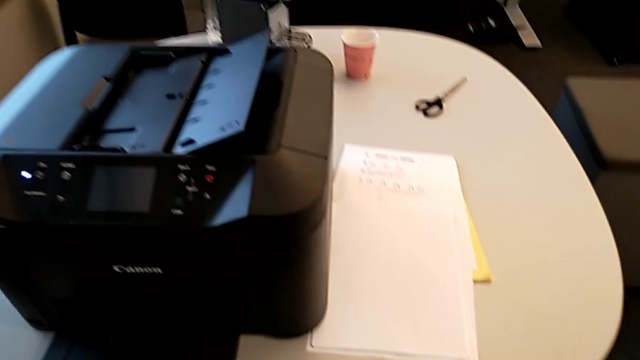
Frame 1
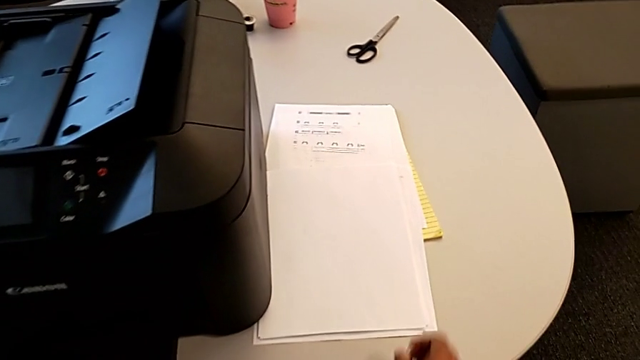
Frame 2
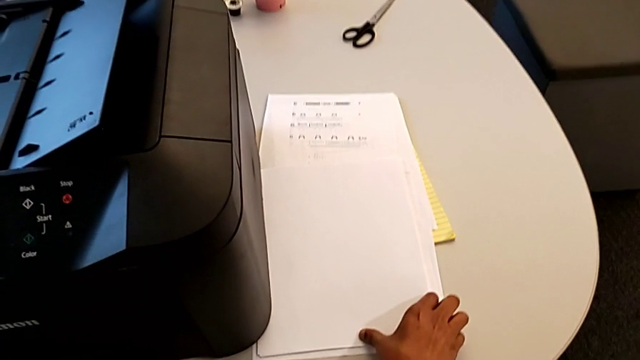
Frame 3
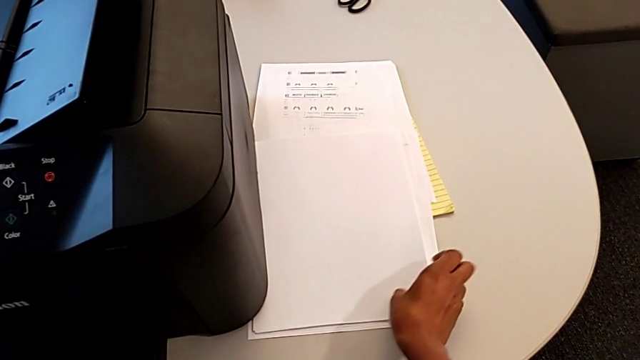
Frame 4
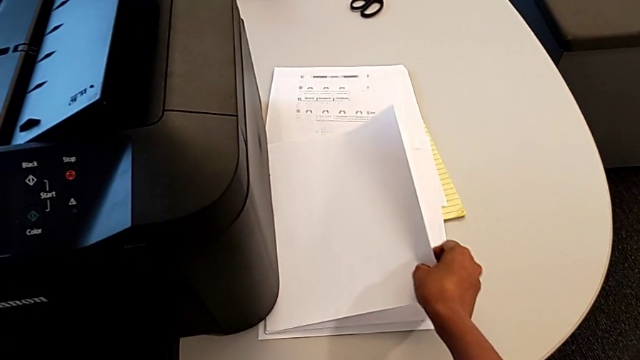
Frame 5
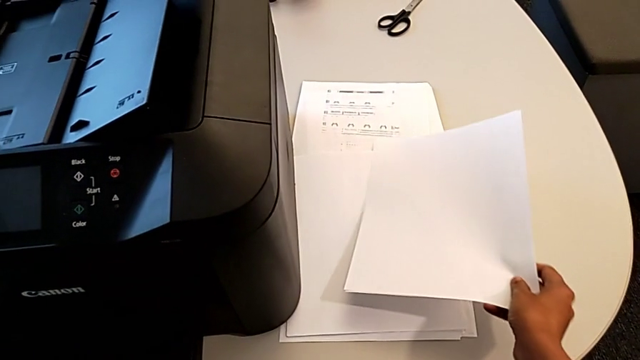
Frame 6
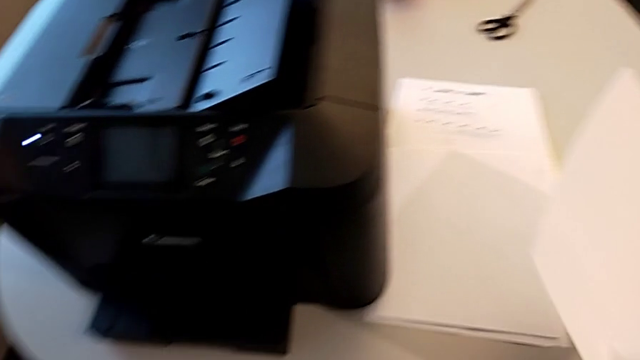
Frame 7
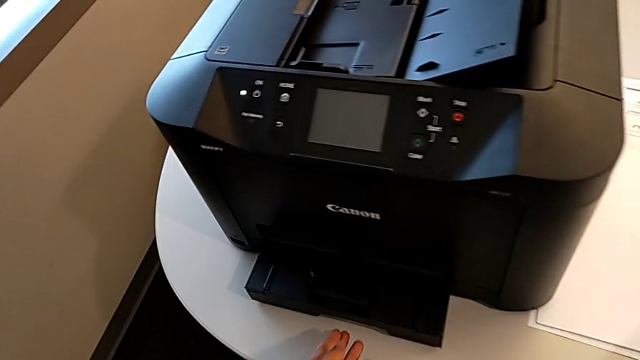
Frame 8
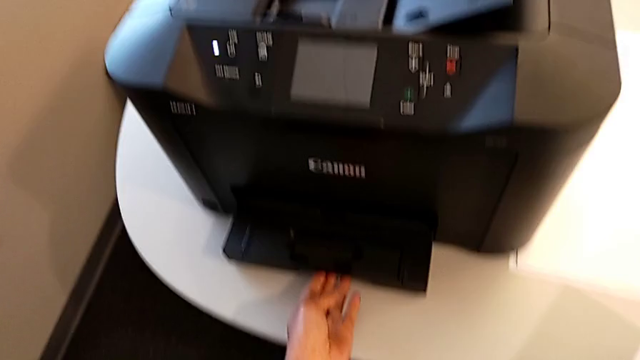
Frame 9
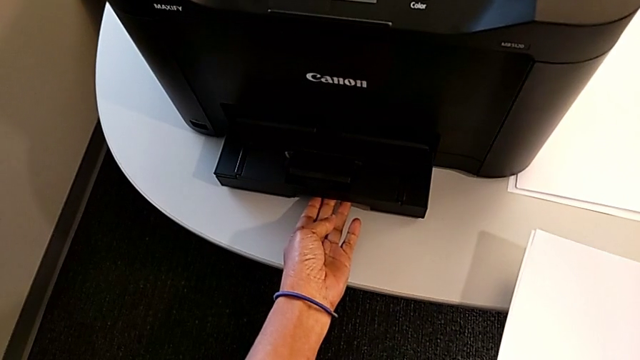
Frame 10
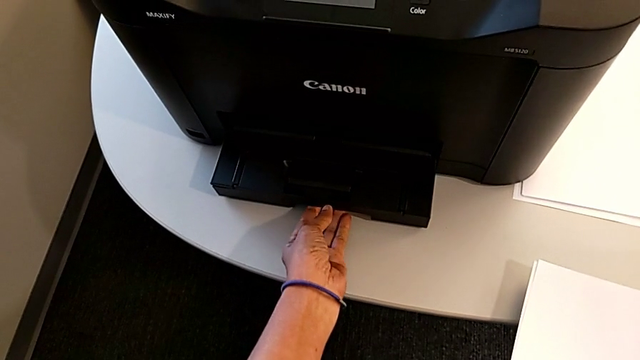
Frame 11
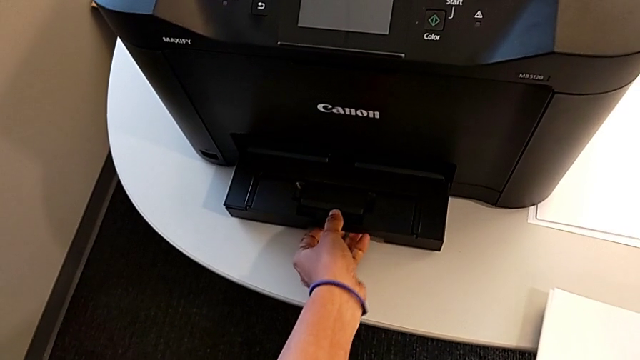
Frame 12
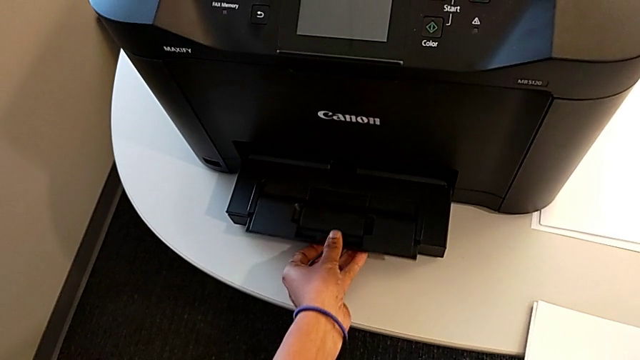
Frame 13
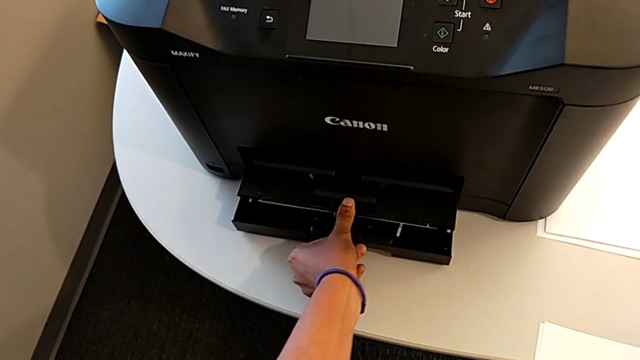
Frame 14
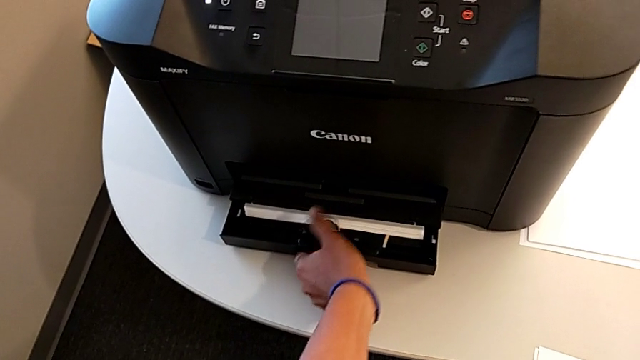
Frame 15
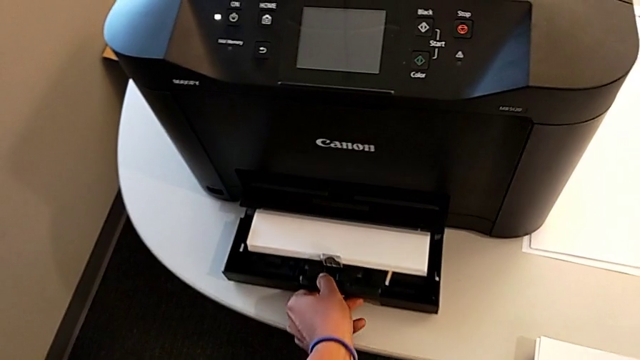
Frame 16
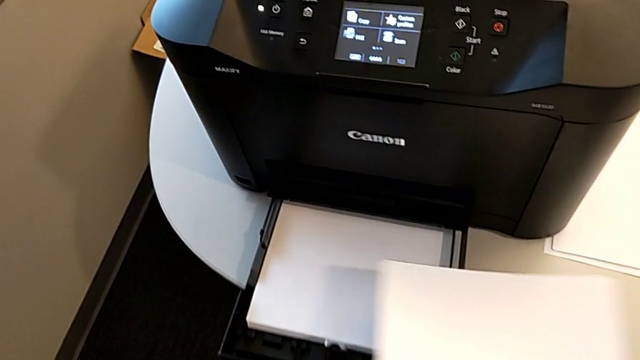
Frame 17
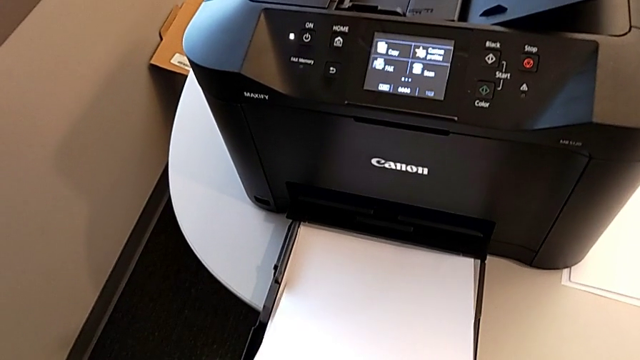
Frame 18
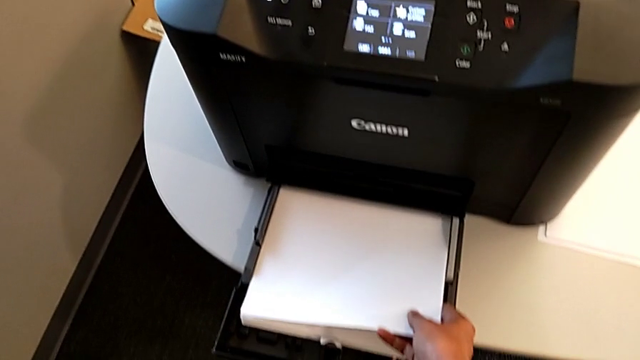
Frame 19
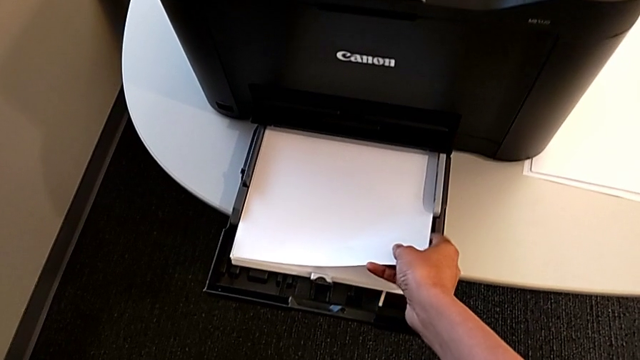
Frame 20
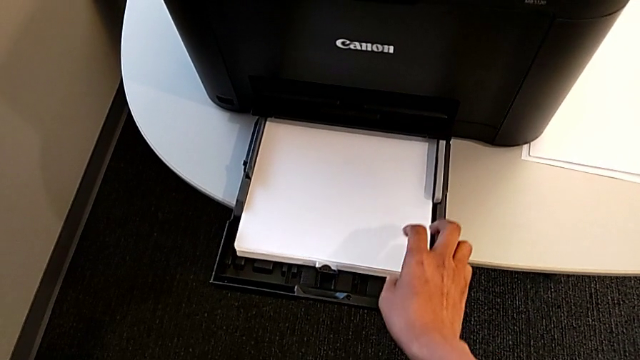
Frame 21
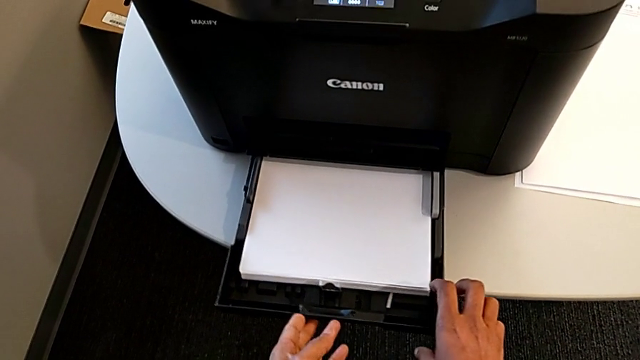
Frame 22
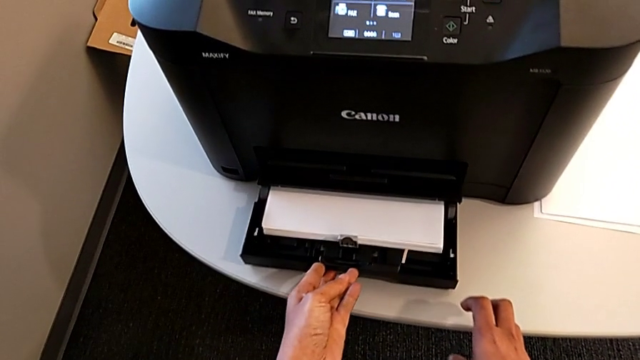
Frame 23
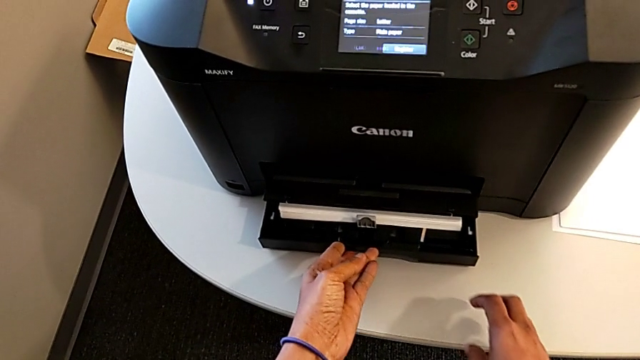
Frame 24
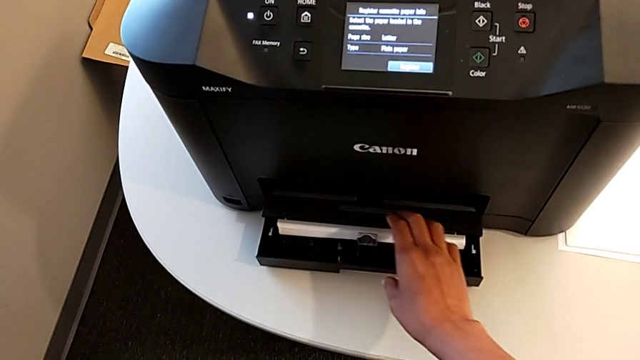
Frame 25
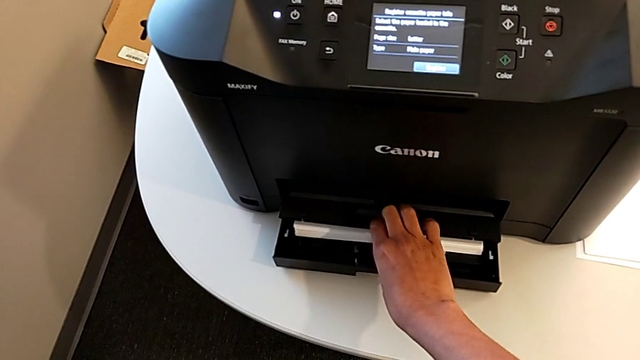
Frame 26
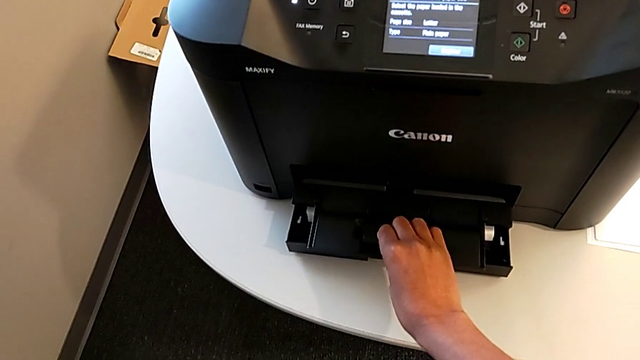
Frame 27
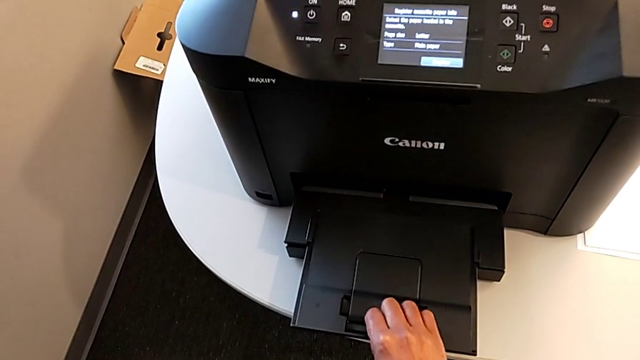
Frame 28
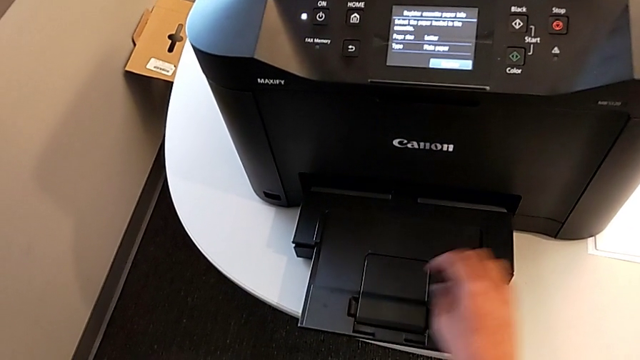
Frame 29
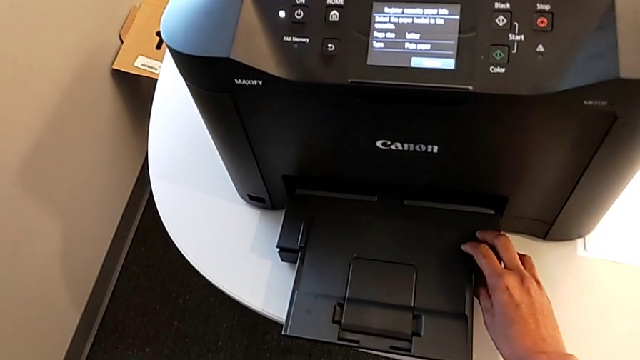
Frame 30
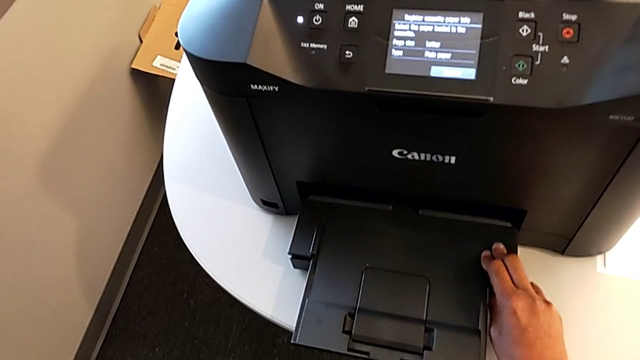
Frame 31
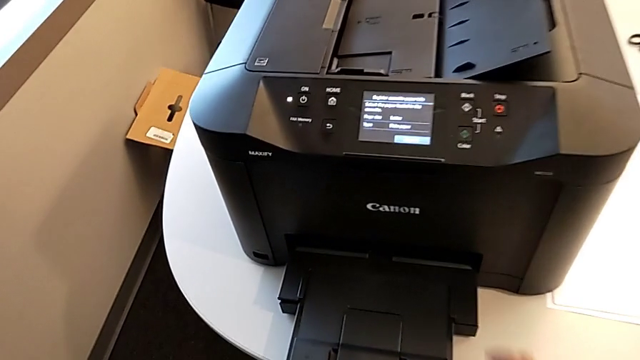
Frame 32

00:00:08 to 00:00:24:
The camera wearer loads paper into the printer. They grab the paper stack, lift it, grab the paper tray, open it, pull it, insert the paper stack, grab the paper tray, push it, close it and inspect the extending paper tray.

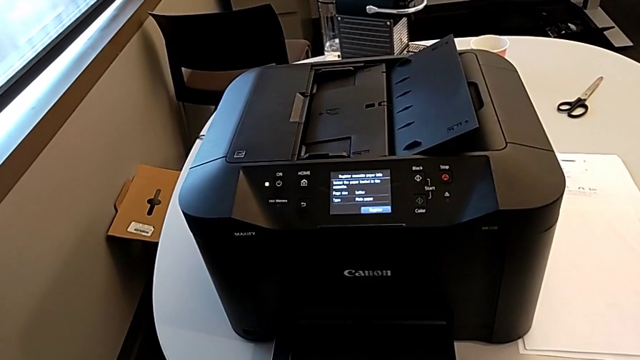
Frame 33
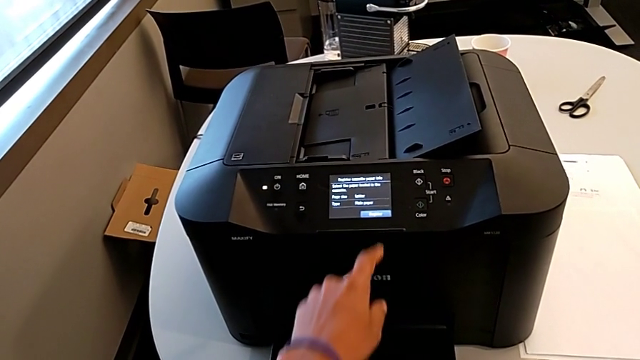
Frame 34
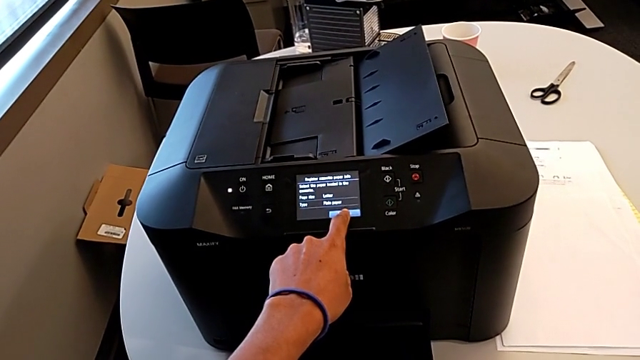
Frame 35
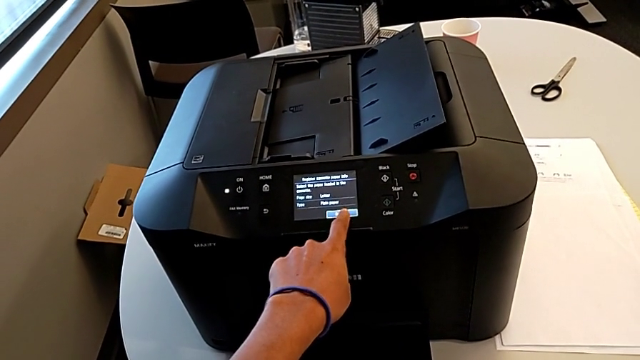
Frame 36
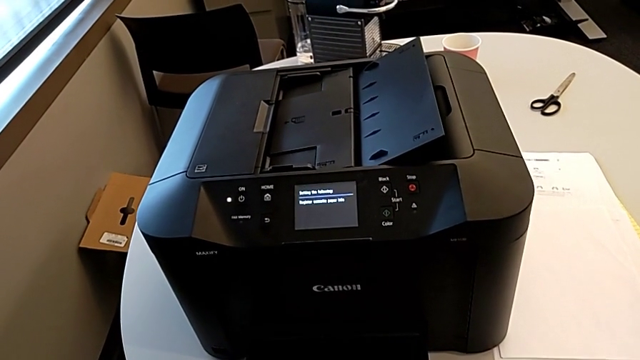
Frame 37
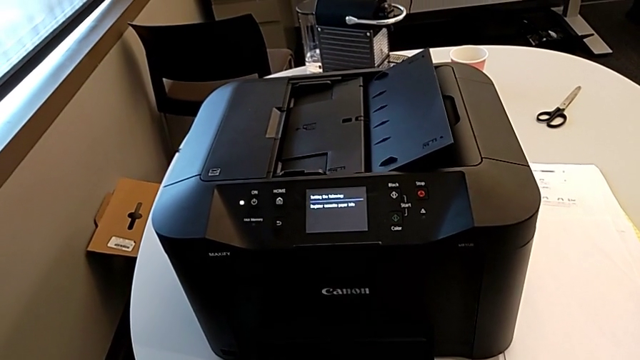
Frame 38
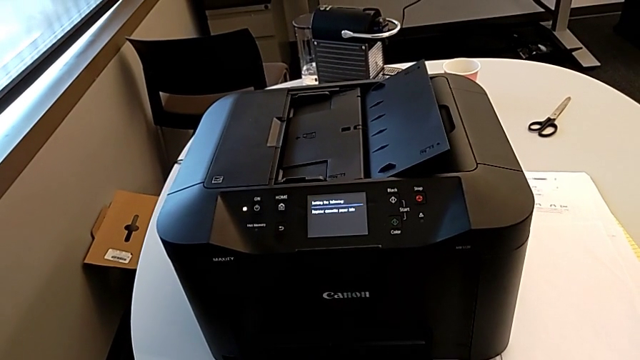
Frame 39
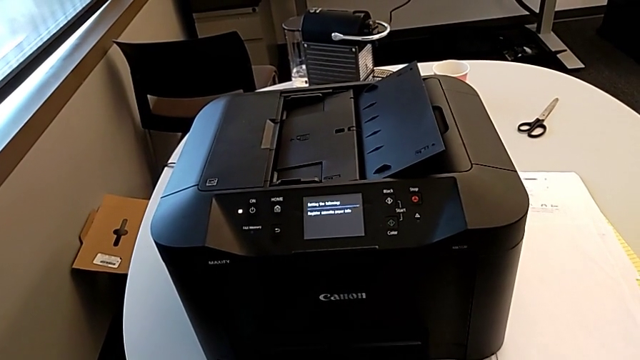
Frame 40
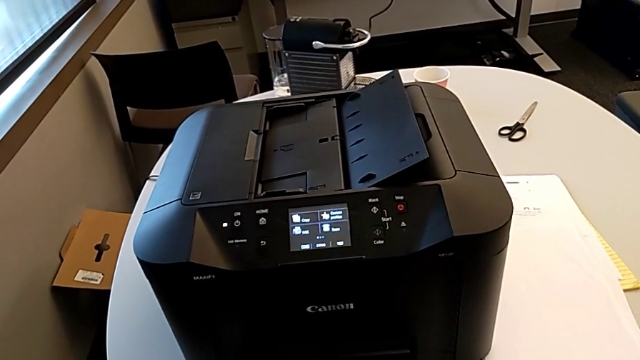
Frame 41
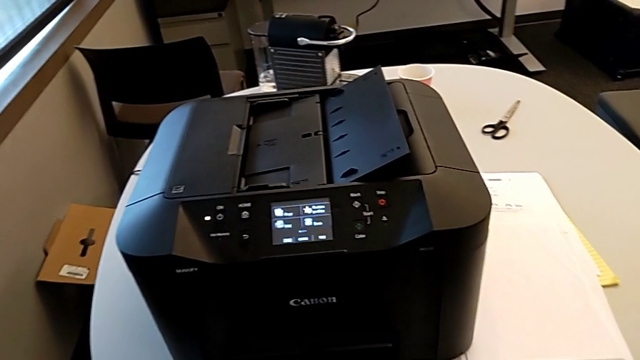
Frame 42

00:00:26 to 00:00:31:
The camera wearer presses the button. They touch the touch screen.
